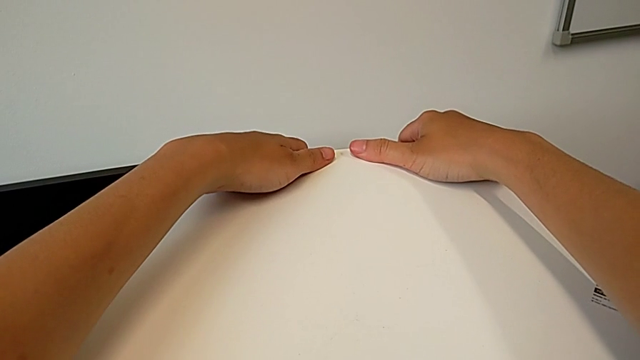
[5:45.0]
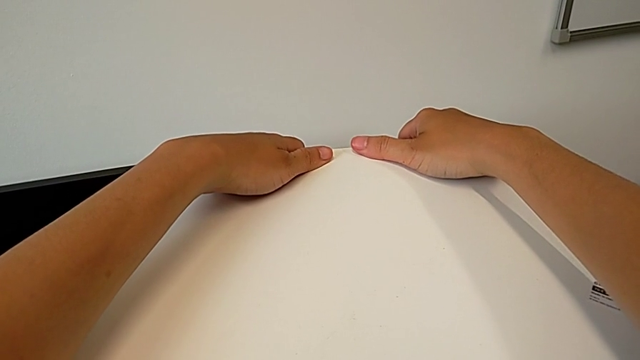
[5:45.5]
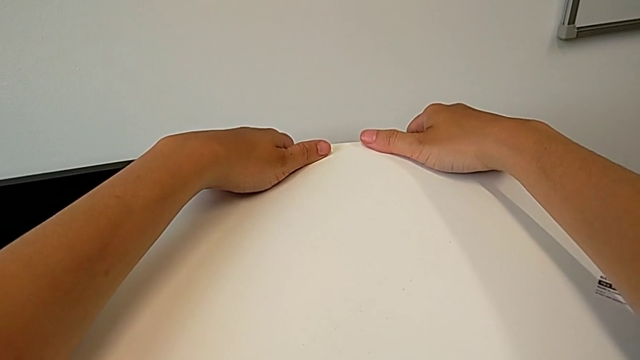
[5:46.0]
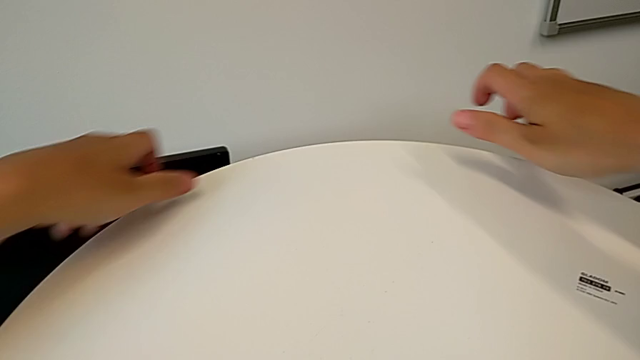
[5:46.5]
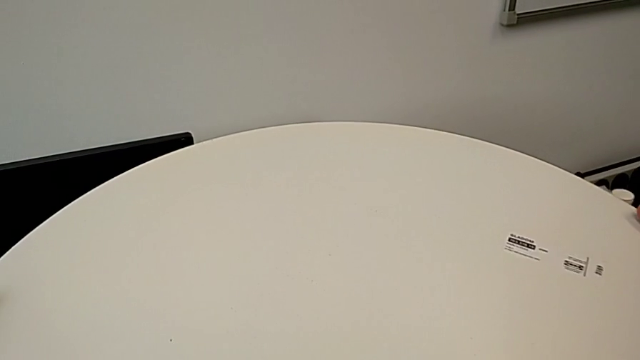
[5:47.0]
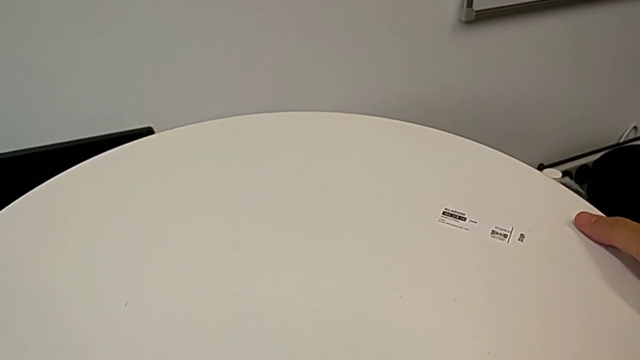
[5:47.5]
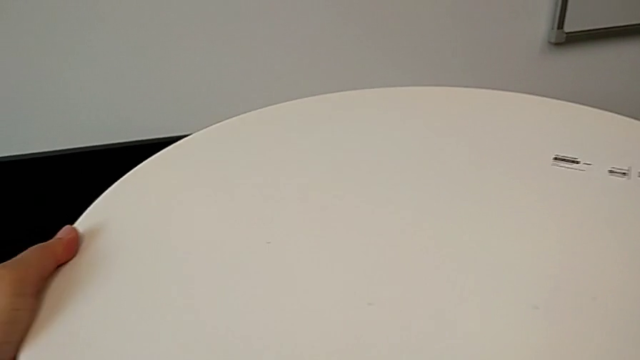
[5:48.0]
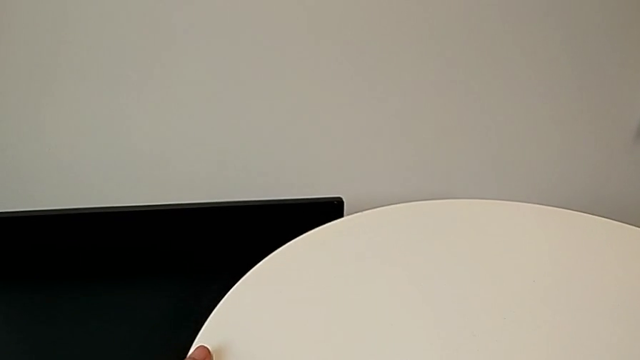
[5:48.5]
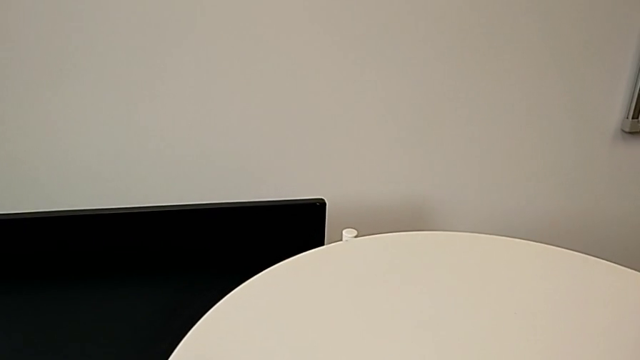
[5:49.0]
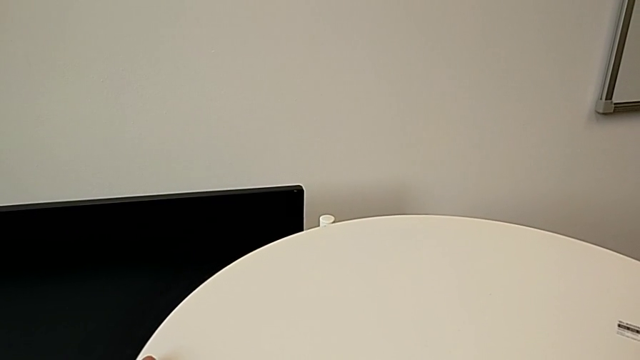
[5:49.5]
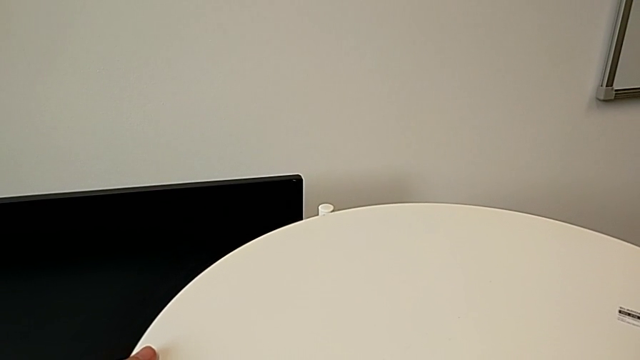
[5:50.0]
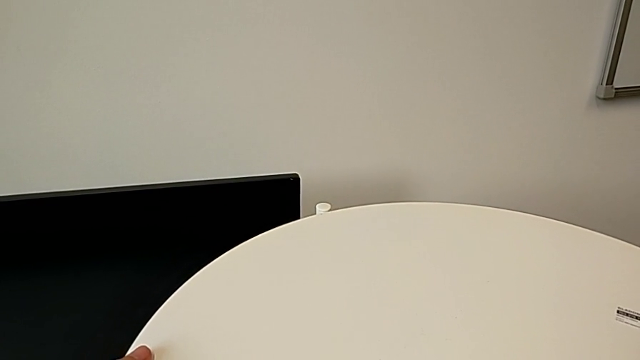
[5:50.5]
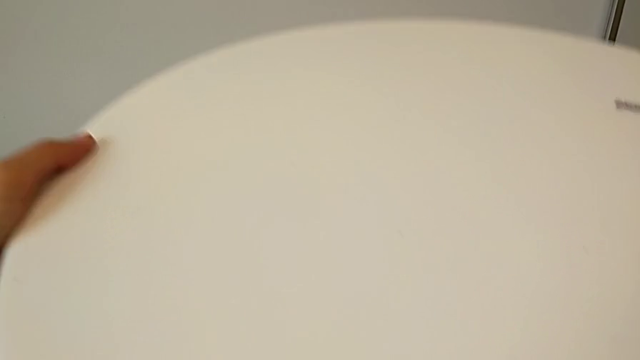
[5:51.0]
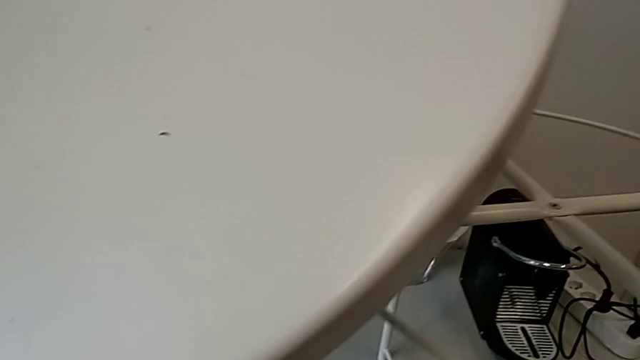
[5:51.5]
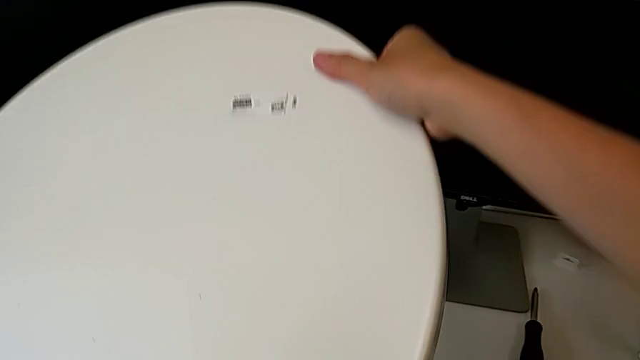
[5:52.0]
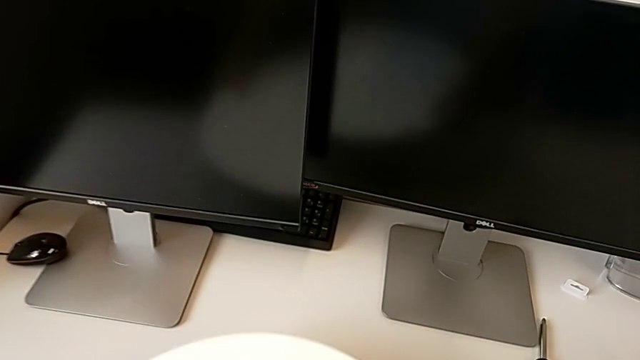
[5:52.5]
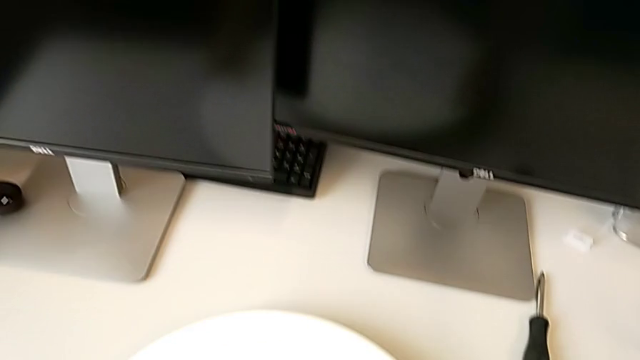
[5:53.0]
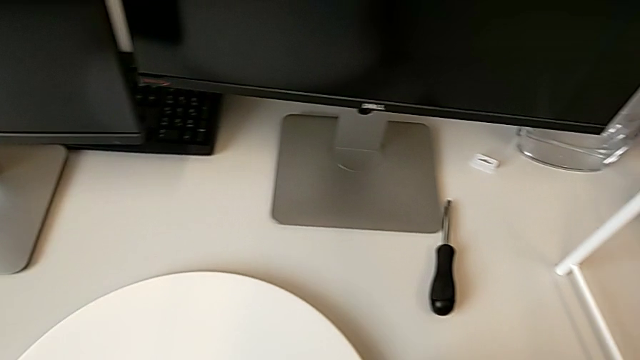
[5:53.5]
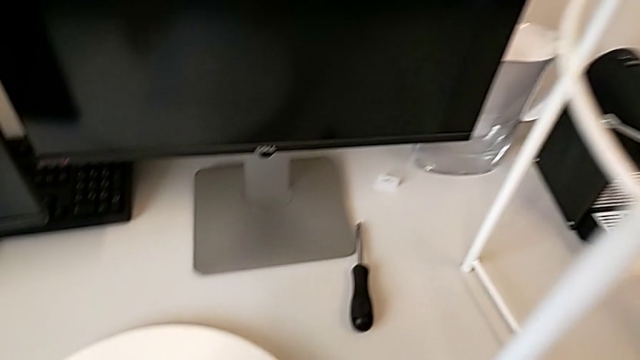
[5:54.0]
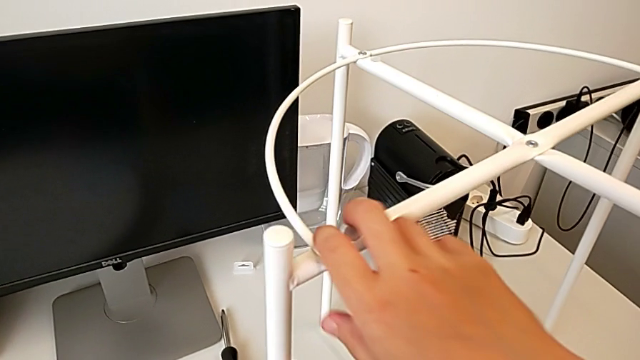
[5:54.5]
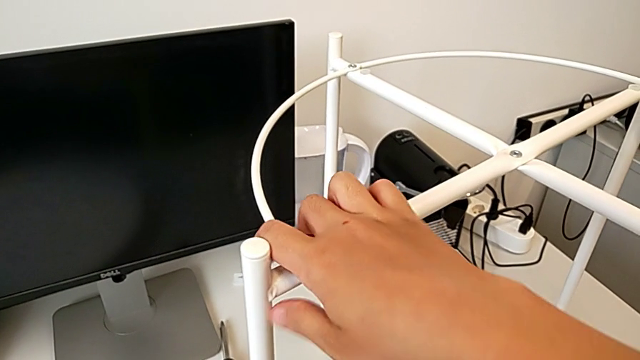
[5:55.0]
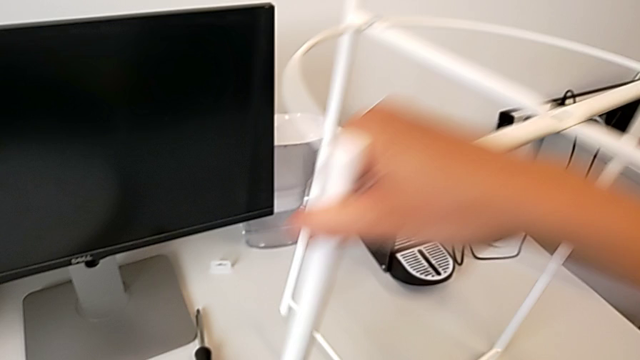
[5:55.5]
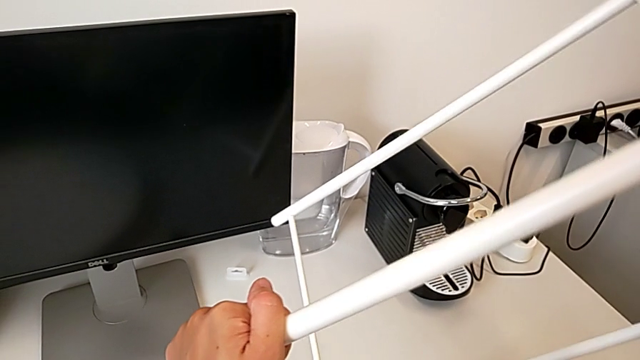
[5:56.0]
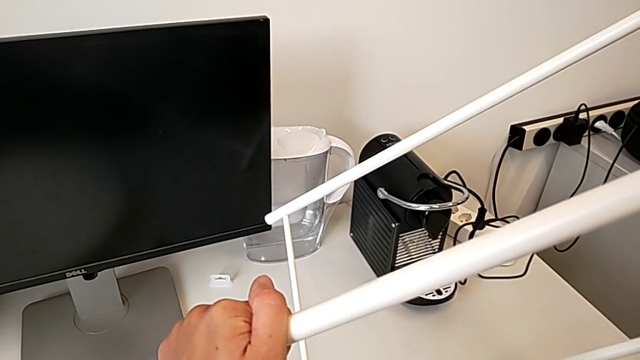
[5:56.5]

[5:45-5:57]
The camera wearer is putting the tray on the circle. They wrongly hold, grab, lift and place the tray, grab it, lift it, place it, grab the tray table and wrongly rotate it.

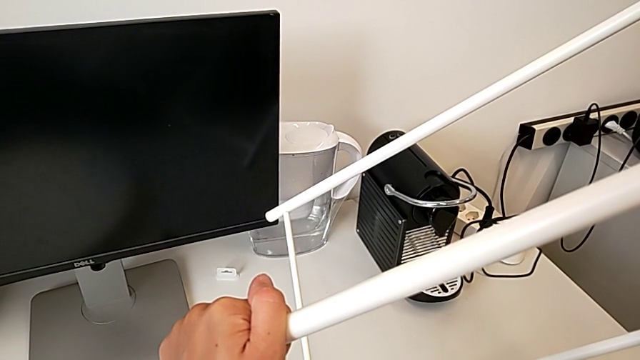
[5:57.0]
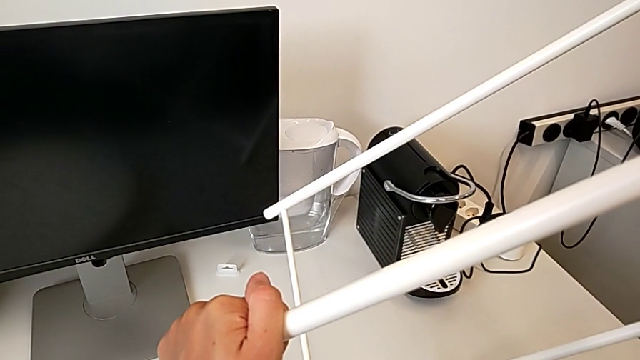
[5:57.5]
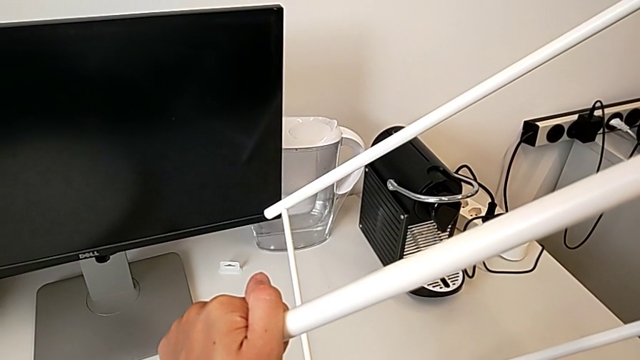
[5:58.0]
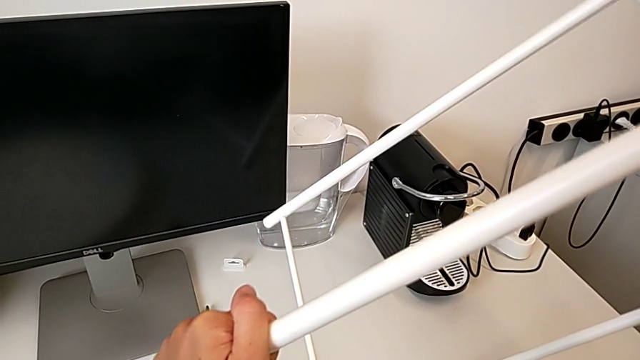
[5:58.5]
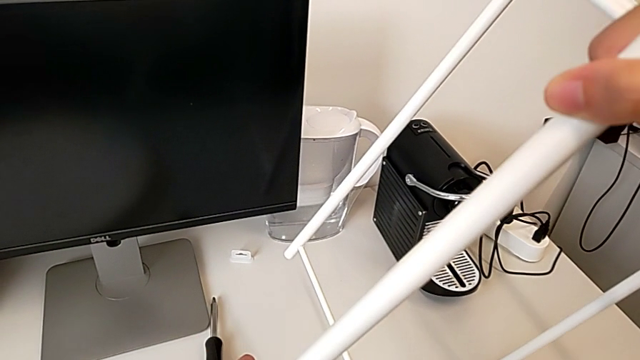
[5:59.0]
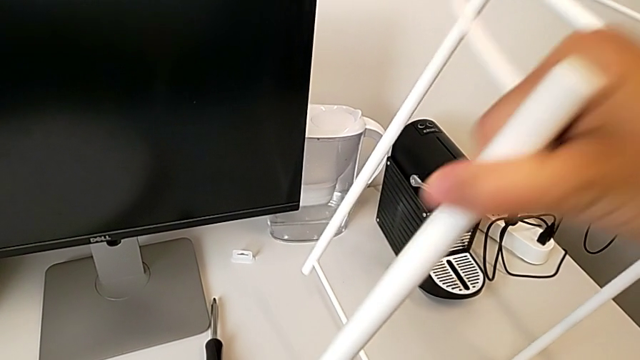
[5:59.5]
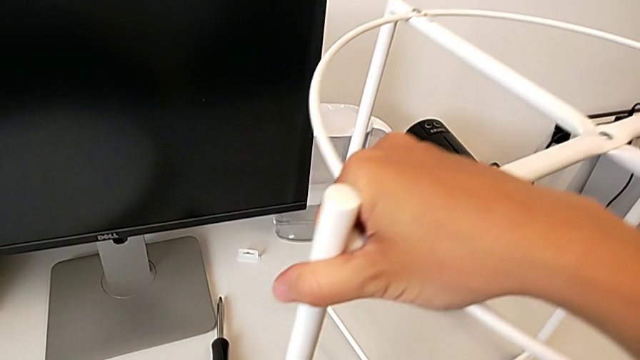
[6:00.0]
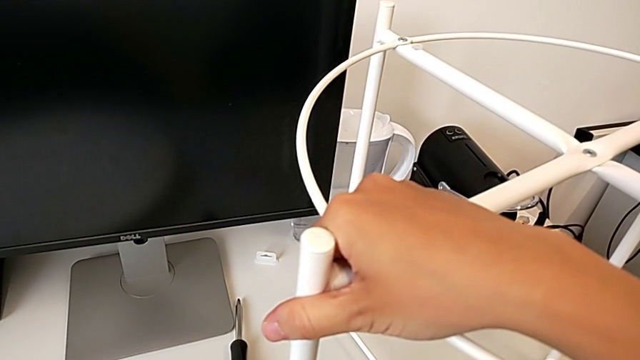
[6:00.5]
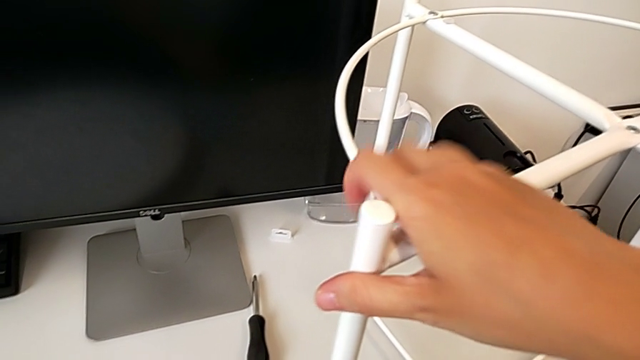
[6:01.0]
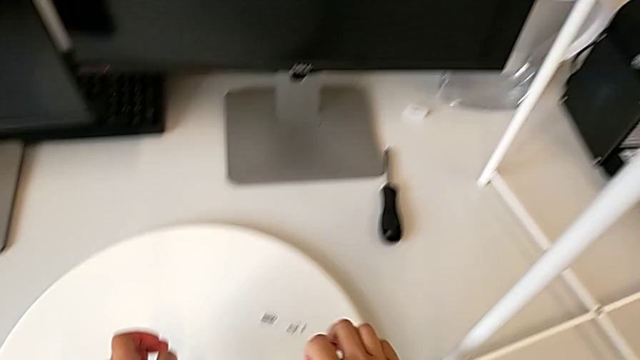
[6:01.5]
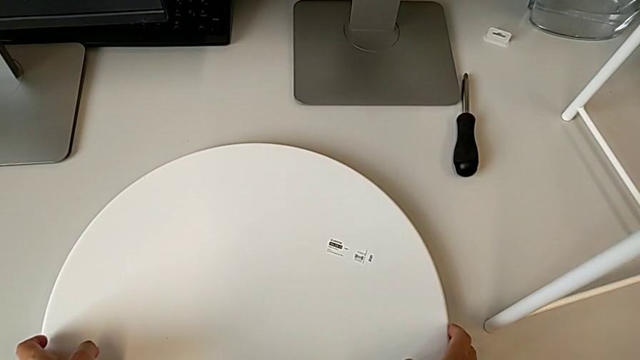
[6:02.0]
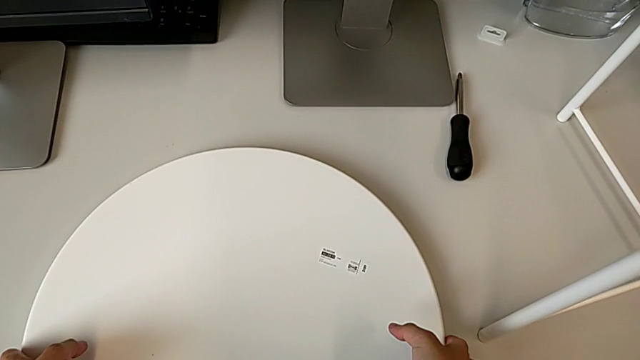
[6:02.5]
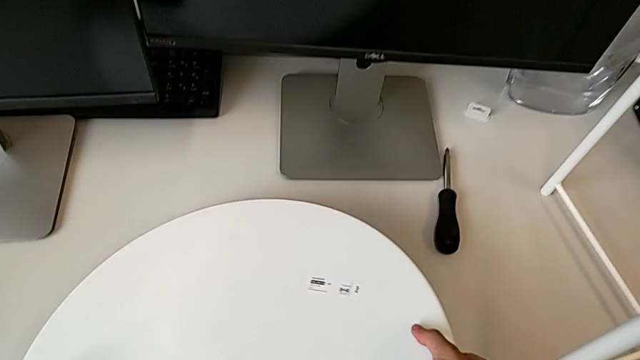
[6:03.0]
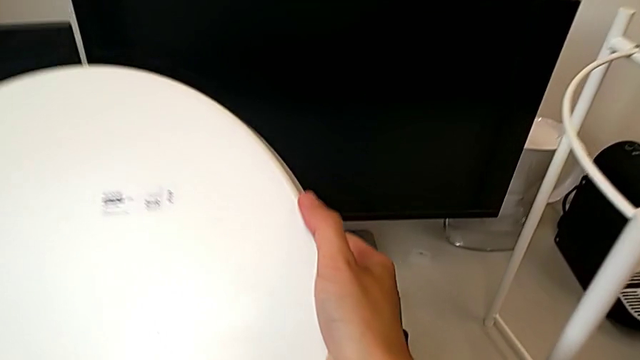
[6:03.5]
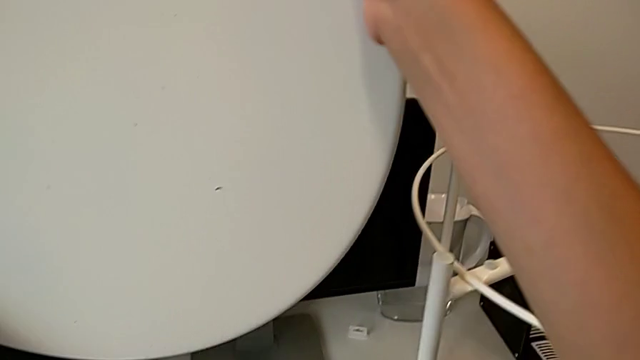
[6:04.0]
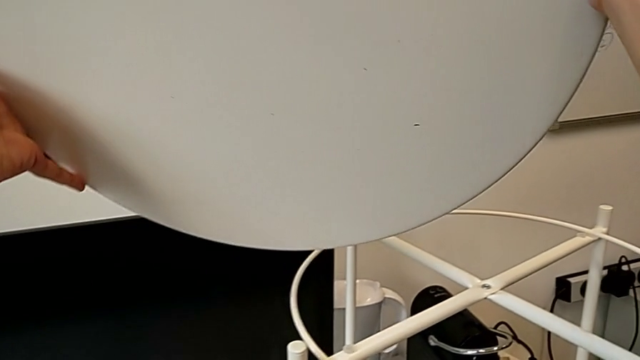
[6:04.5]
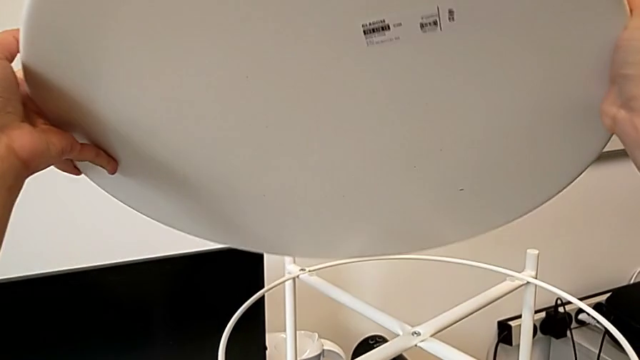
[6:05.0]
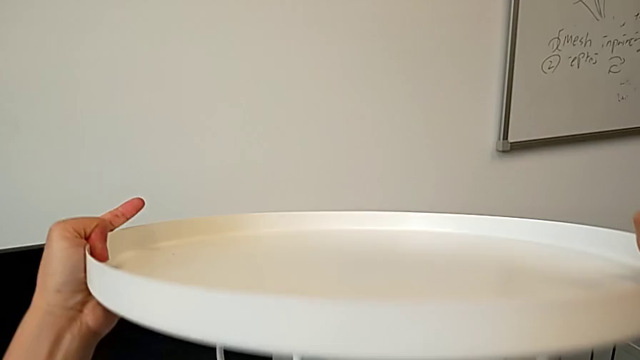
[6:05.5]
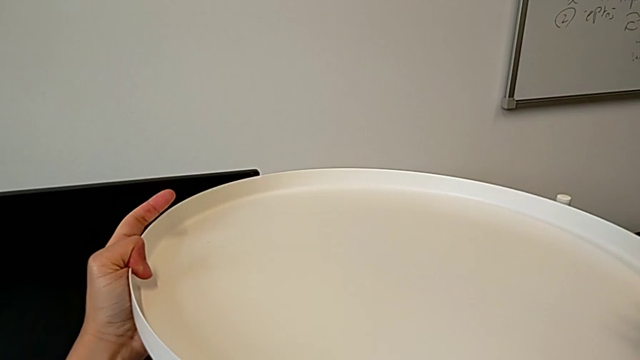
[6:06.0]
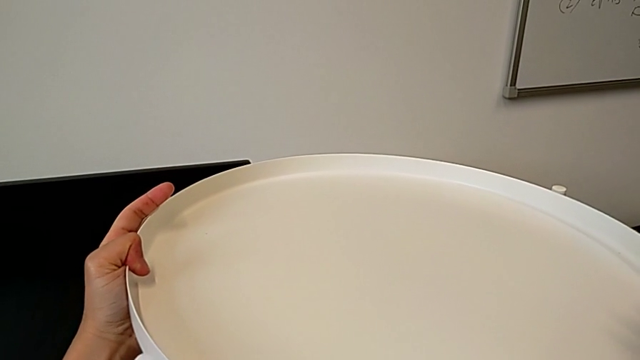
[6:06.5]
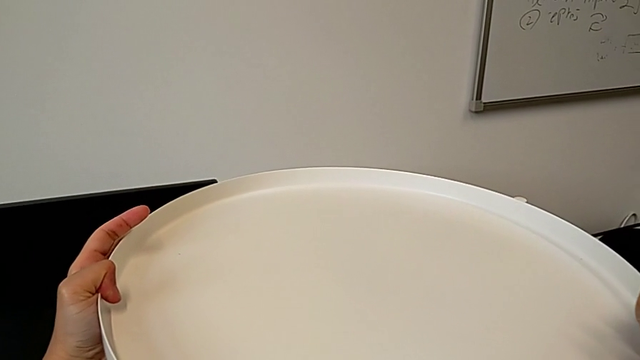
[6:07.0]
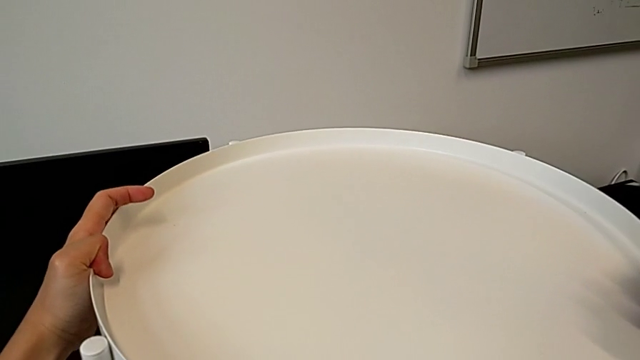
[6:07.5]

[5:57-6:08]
The camera wearer is putting the tray on the circle. They hold the tray table, rotate it, approach the tray, grab it, rotate it and place it.
